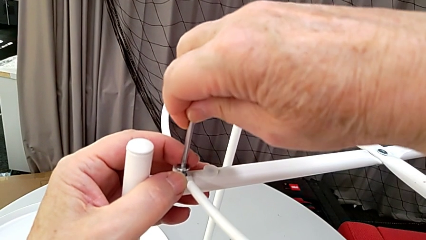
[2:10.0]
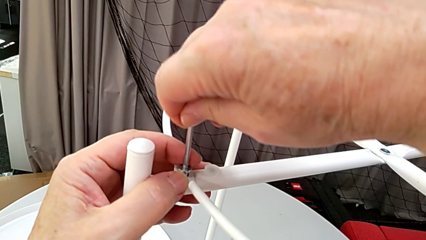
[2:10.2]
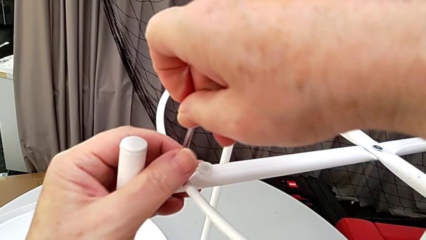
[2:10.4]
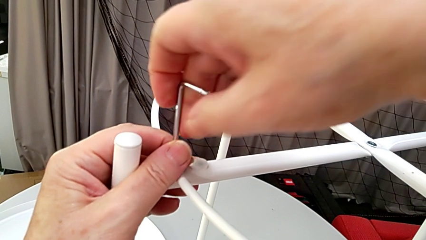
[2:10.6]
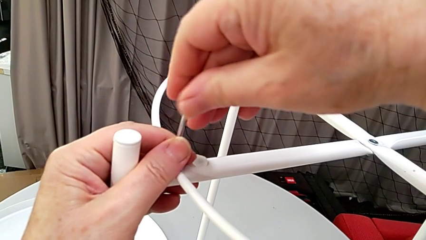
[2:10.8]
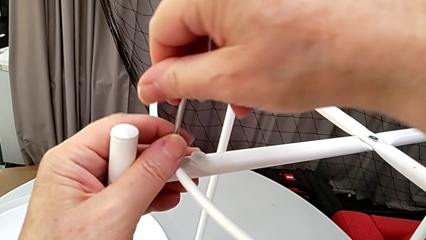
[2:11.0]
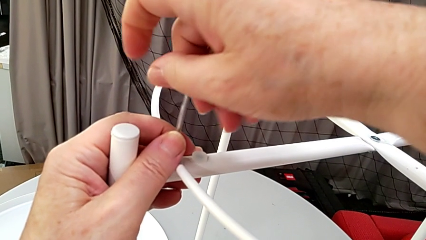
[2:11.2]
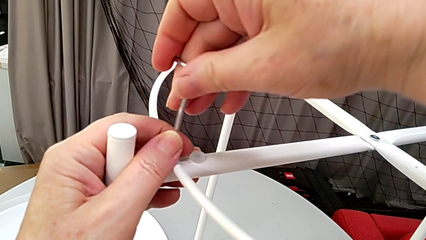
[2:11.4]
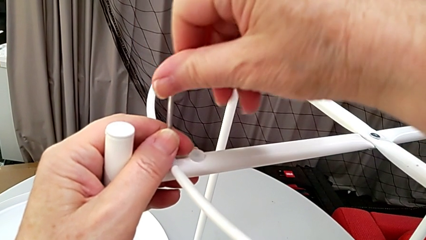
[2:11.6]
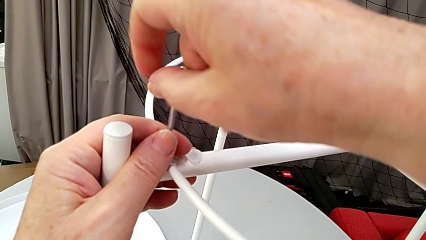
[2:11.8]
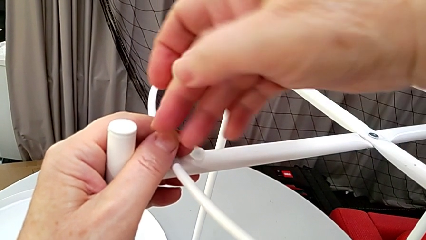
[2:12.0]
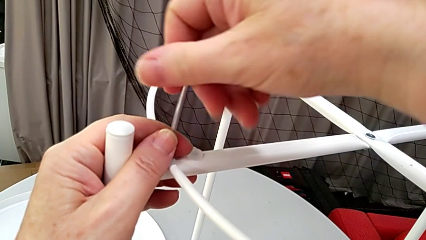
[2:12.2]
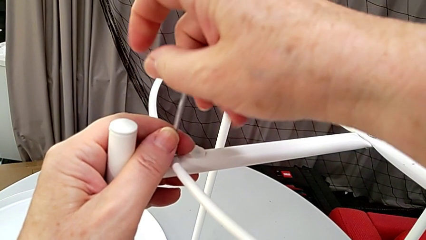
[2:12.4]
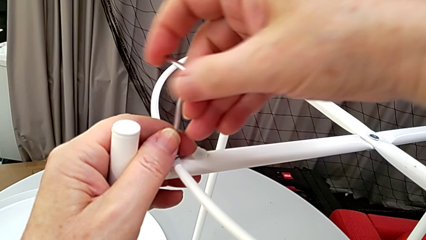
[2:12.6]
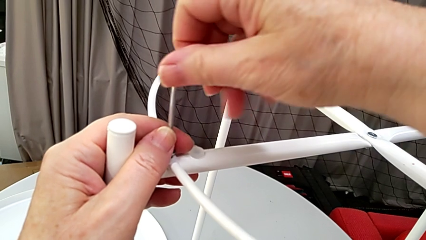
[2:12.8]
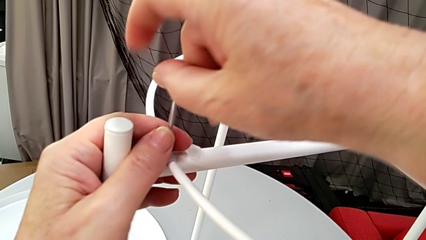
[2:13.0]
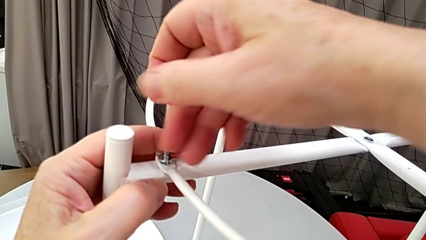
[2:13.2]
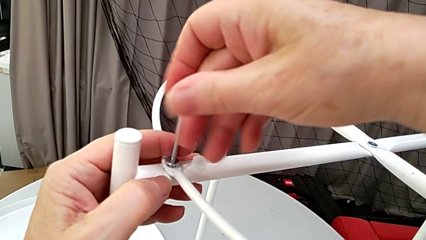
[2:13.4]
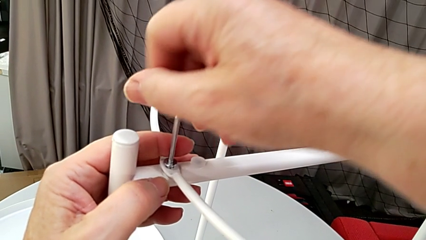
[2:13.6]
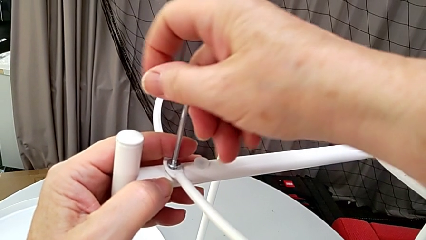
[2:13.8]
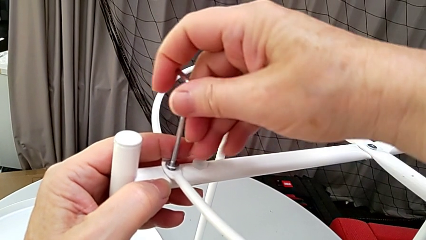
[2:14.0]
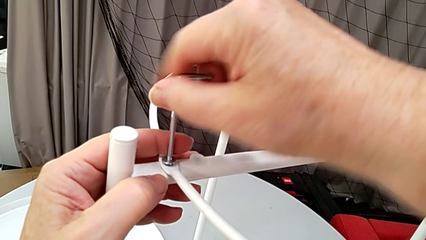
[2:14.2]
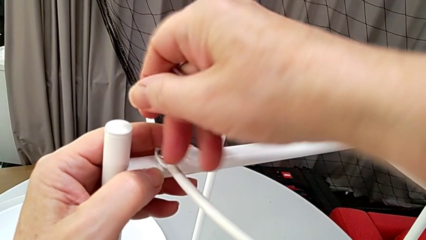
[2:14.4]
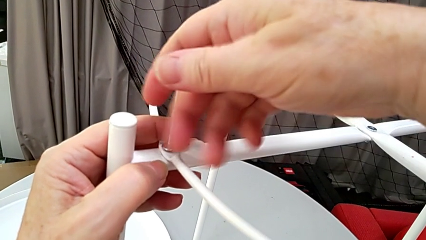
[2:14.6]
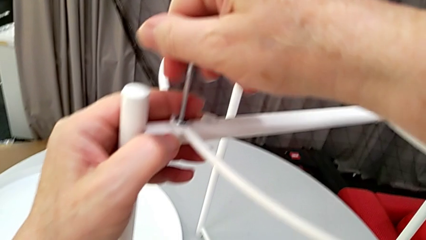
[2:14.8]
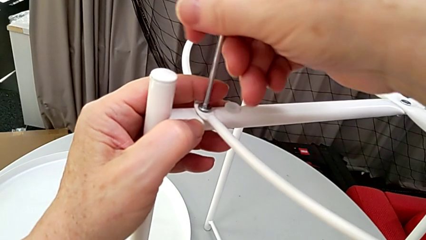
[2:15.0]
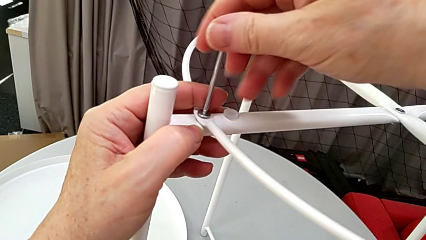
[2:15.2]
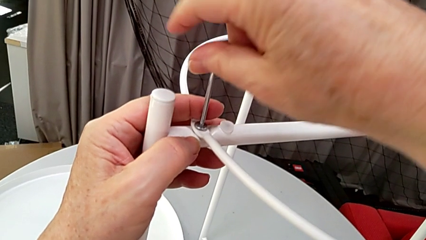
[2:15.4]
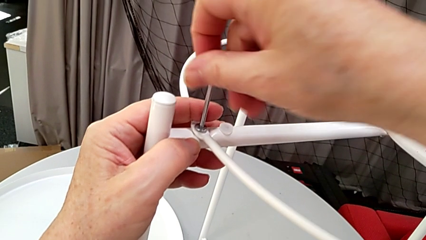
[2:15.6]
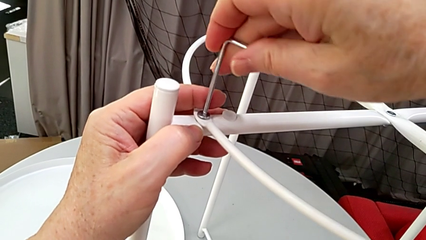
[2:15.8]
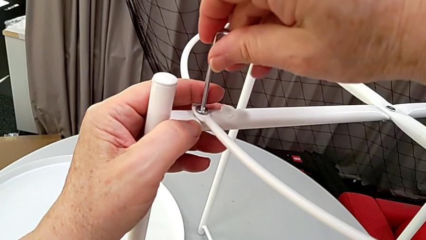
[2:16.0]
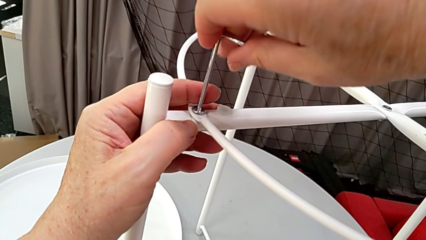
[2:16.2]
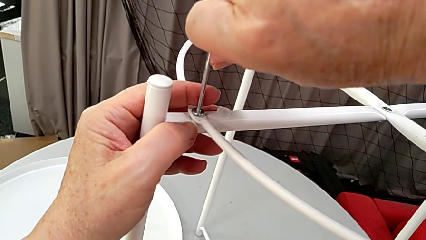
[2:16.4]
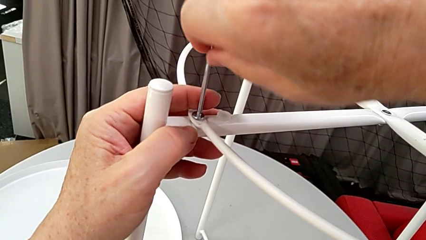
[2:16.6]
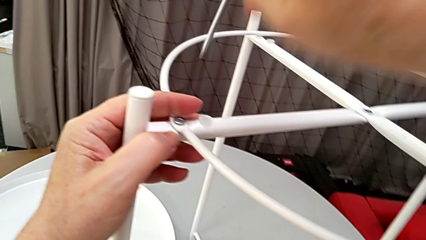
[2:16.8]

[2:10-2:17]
The camera wearer is screwing the circle into place. They screw the hex socket head and withdraw the Allen wrench.

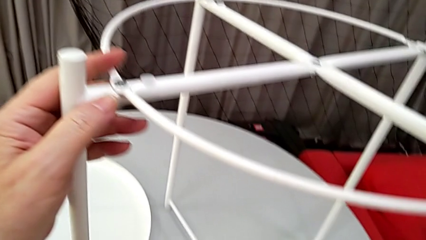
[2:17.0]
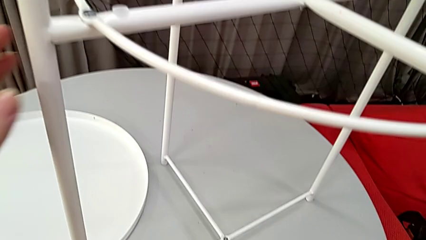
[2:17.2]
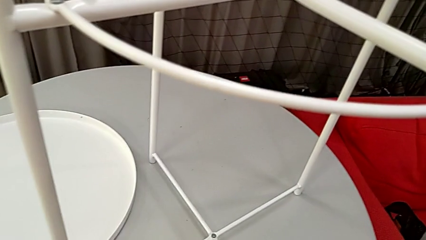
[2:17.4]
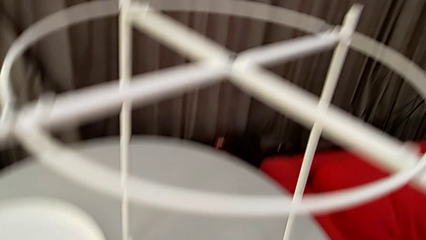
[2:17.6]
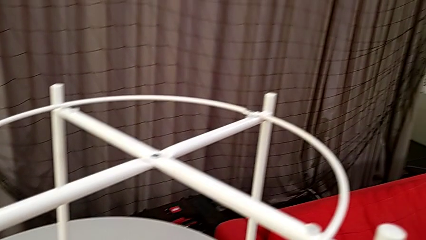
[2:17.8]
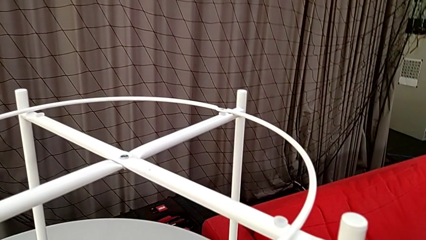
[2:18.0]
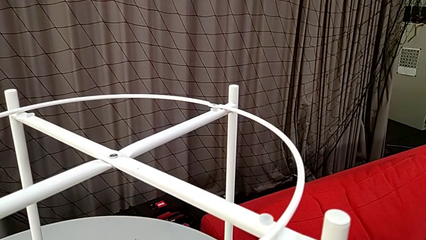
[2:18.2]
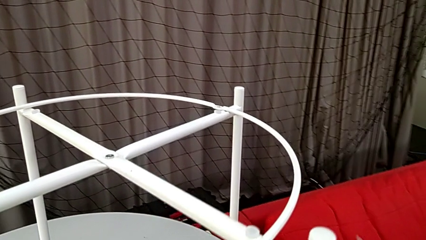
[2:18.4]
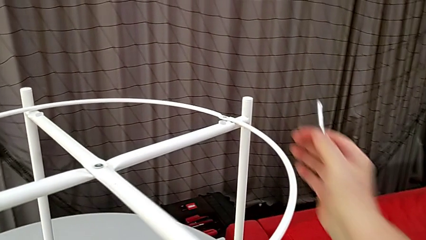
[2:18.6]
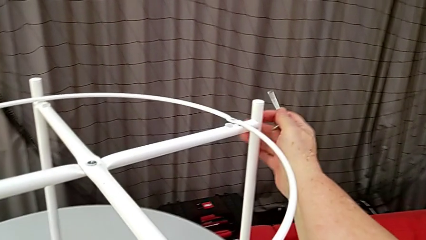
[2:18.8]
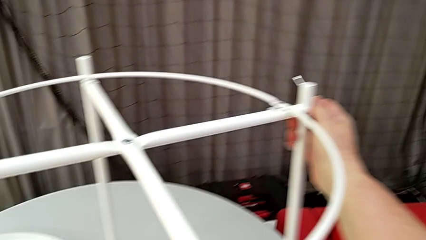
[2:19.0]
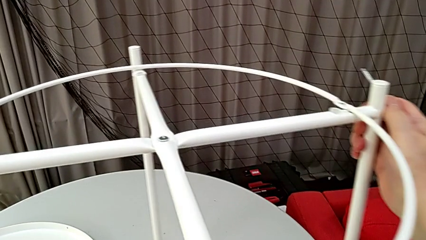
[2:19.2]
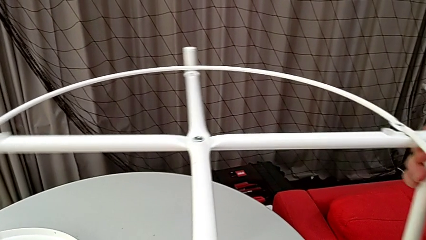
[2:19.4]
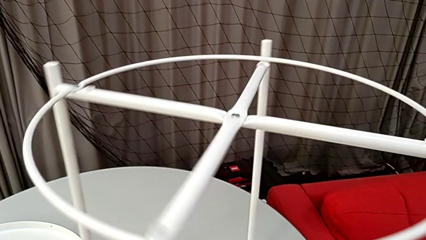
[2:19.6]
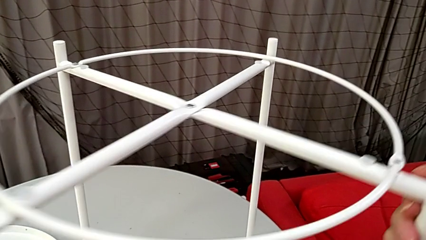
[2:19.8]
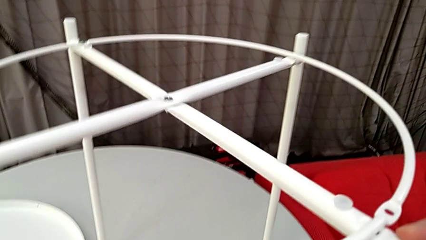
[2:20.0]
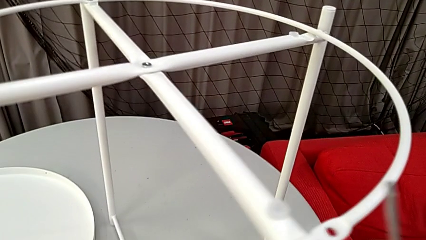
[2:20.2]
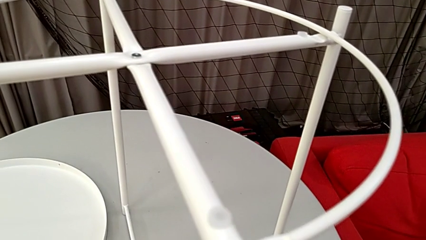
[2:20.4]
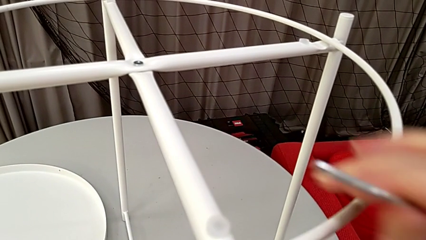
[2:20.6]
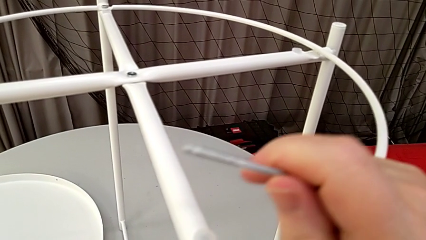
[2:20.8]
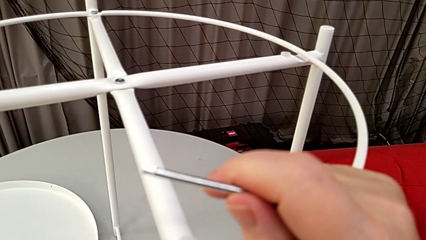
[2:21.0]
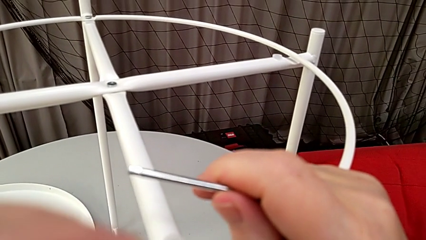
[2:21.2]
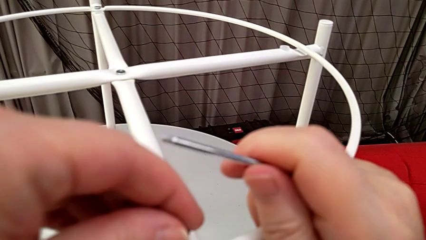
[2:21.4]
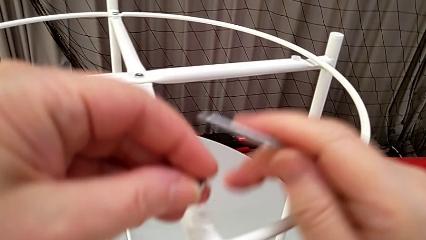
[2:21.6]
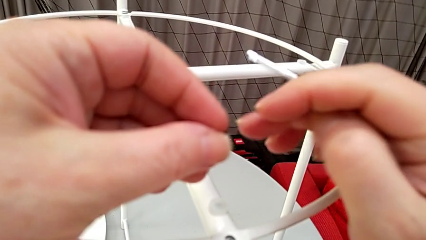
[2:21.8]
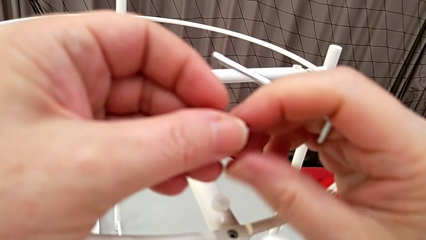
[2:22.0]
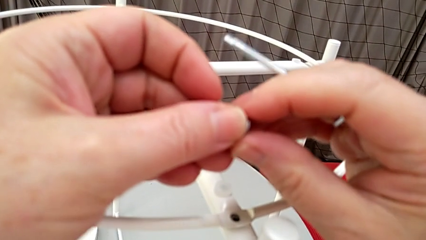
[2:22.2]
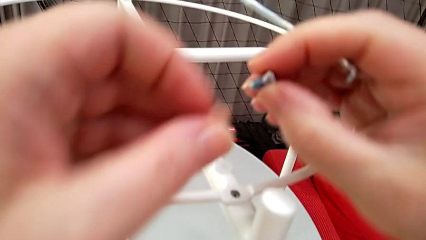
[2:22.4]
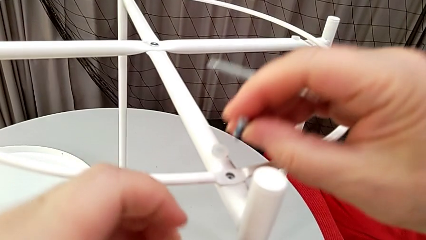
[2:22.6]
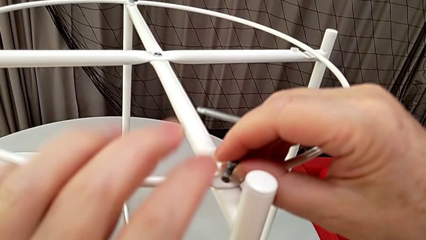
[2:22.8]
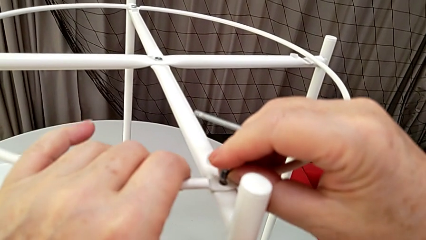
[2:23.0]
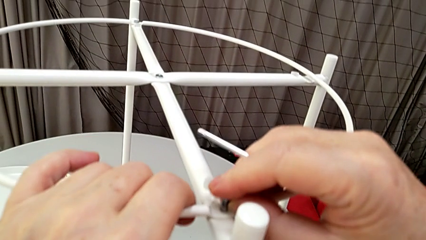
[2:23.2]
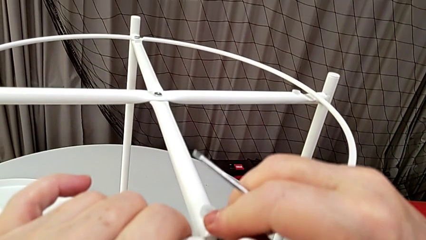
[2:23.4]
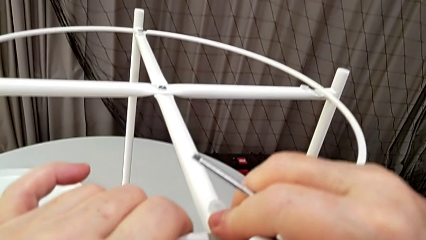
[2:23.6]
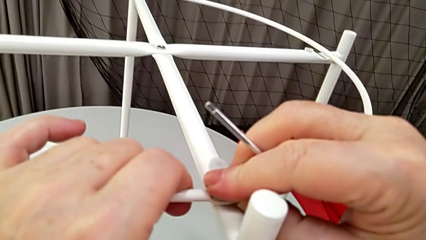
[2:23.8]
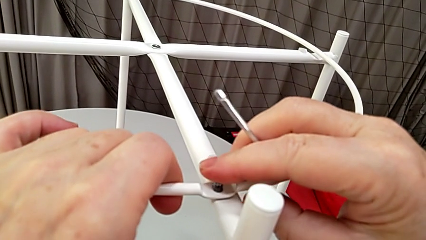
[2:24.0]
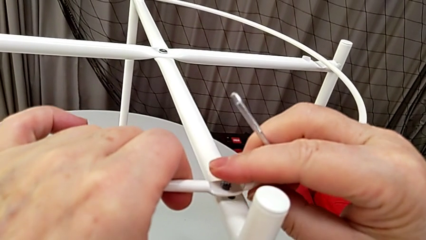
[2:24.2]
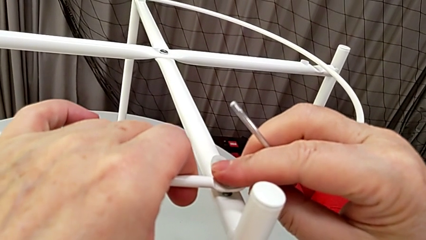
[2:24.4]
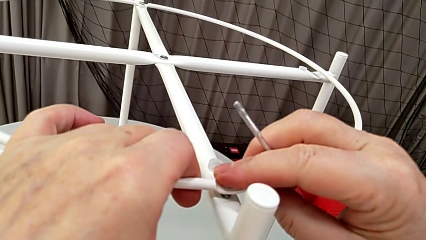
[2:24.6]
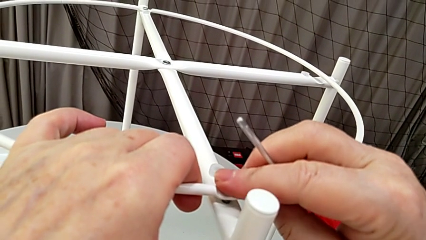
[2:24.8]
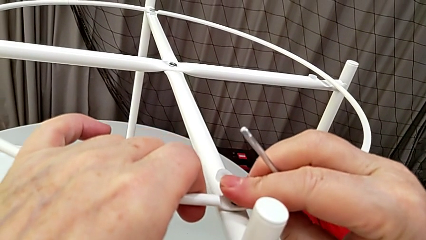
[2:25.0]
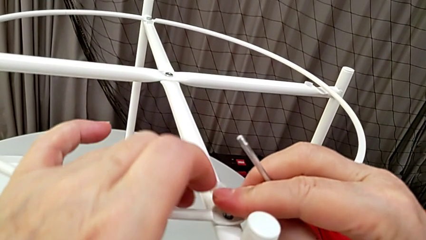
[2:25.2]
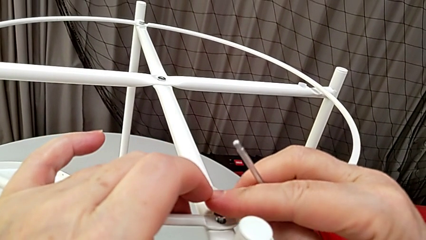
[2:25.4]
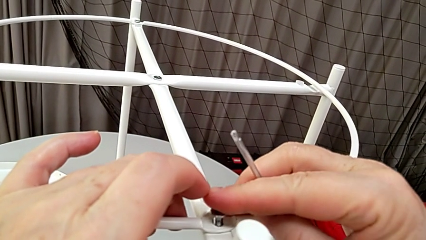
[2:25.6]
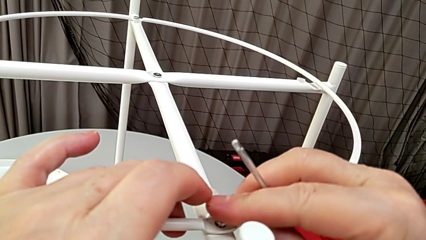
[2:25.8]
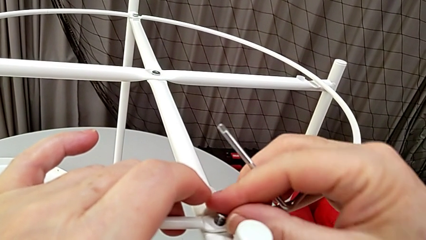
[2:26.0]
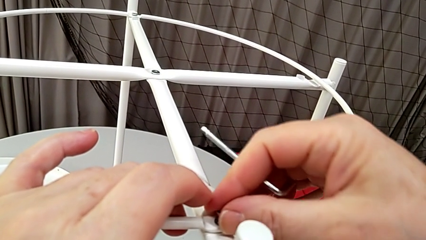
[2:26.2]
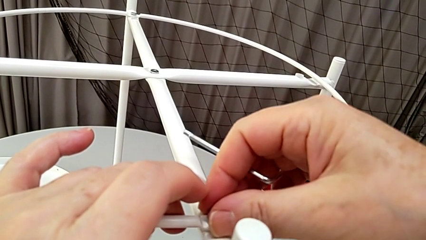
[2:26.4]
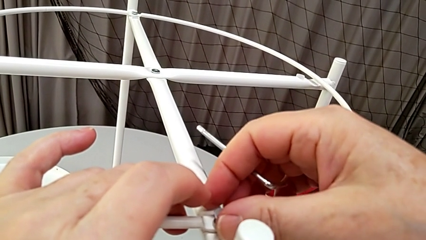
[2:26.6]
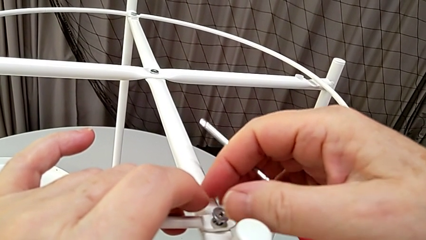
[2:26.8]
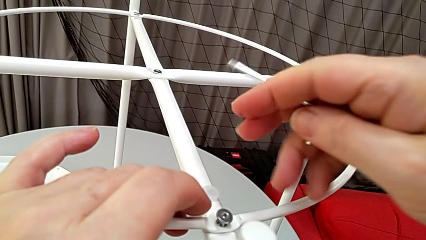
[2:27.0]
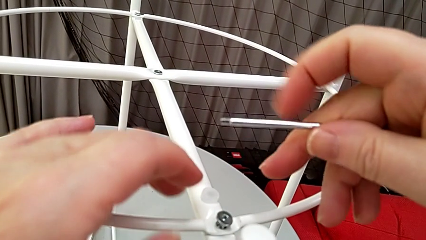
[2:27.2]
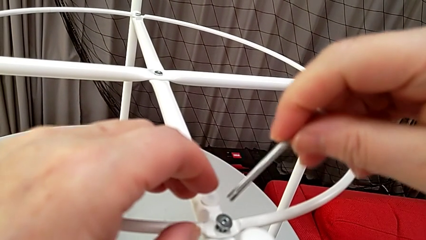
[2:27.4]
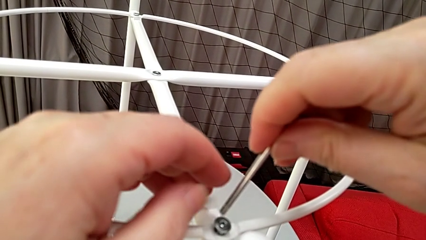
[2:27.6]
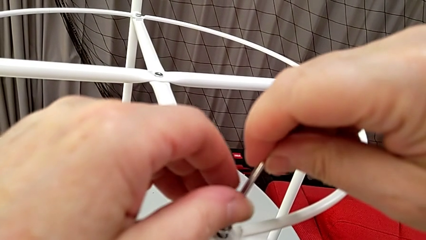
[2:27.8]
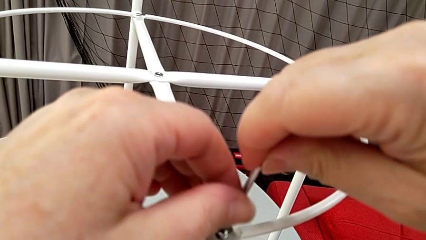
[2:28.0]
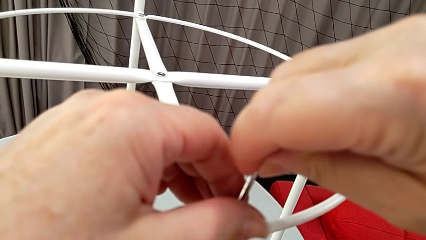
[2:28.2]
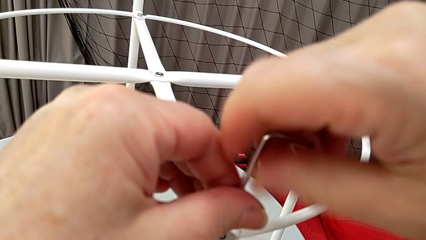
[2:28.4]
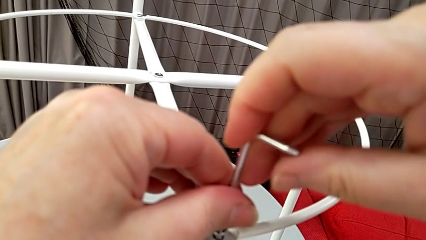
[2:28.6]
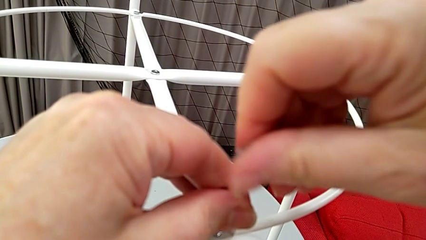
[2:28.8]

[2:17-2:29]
The camera wearer is screwing the screw into place. They rotate the tray table, grab the hex socket head, insert it and insert the Allen wrench.
